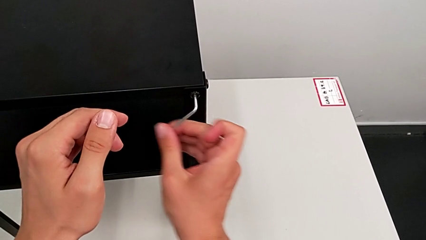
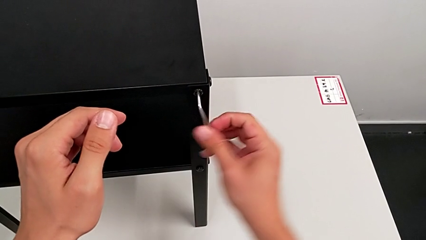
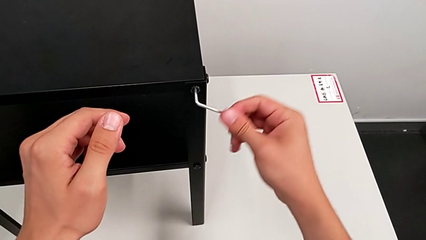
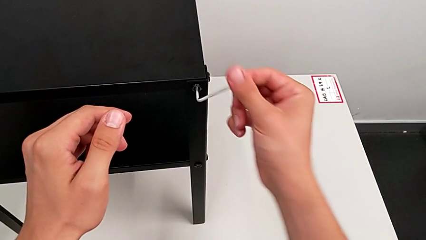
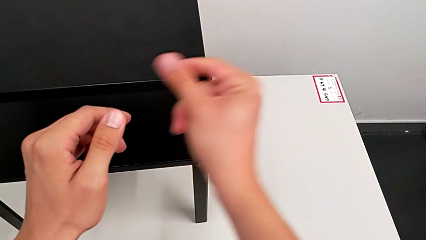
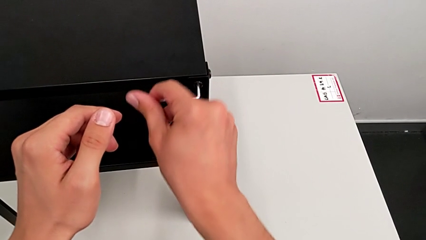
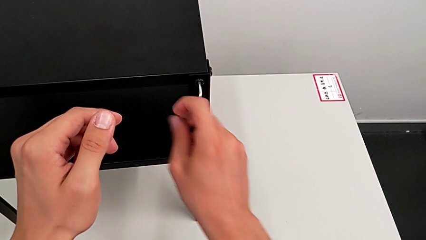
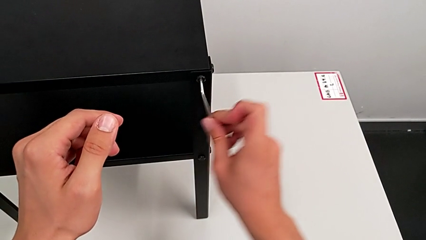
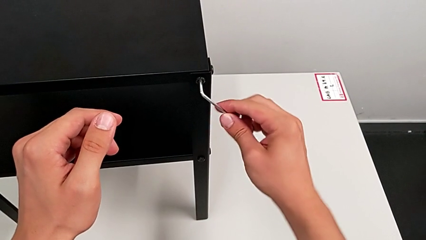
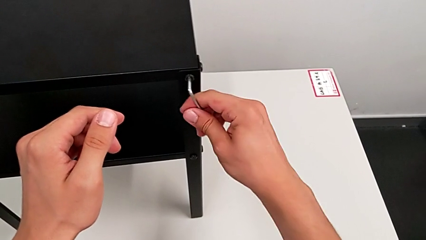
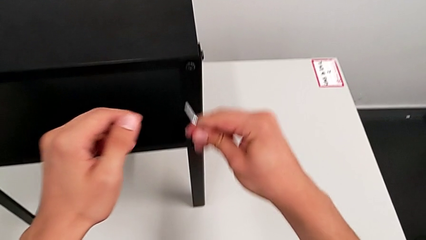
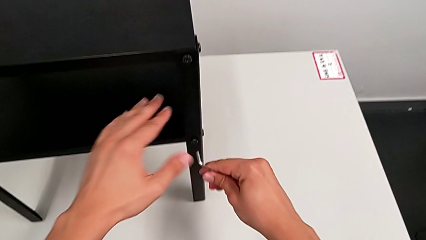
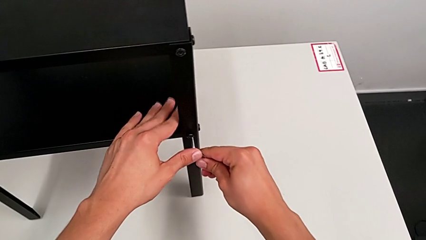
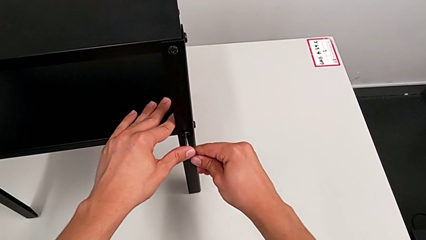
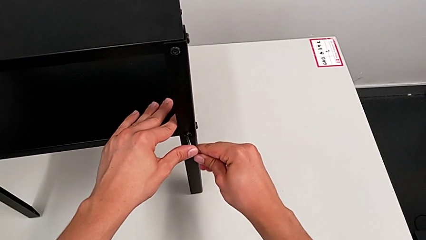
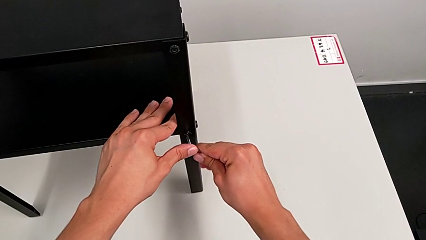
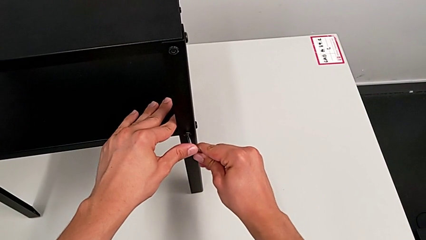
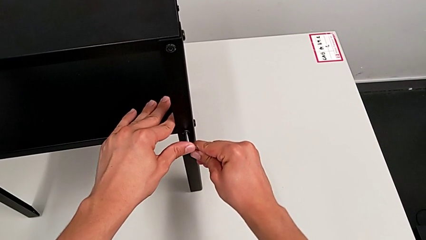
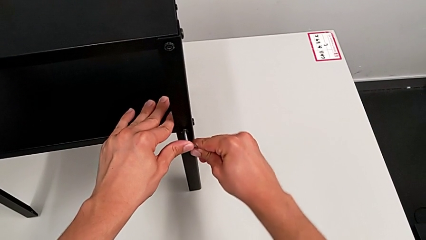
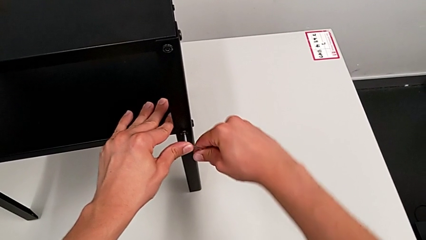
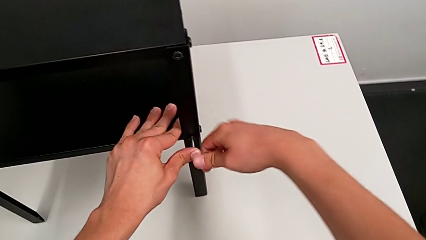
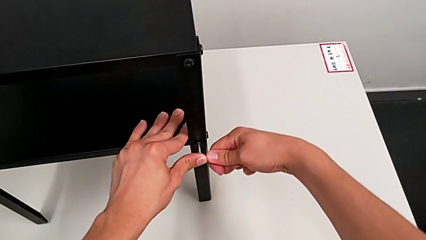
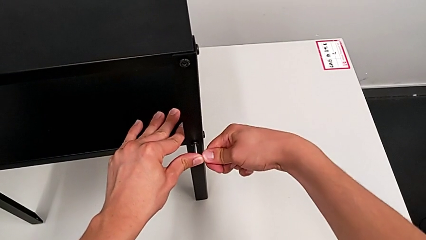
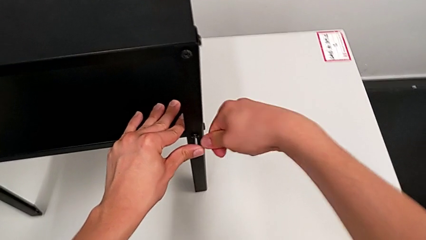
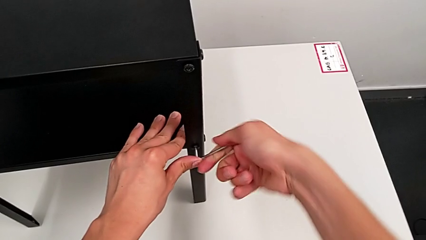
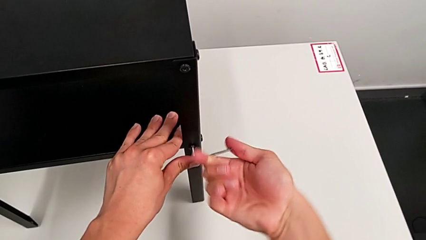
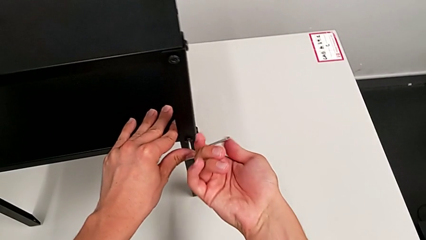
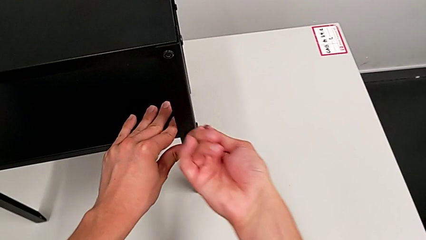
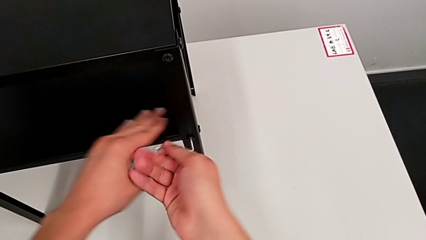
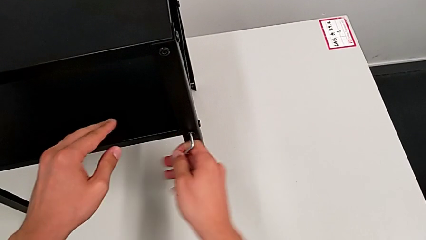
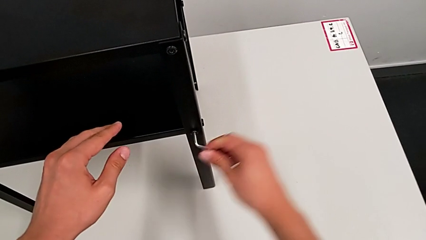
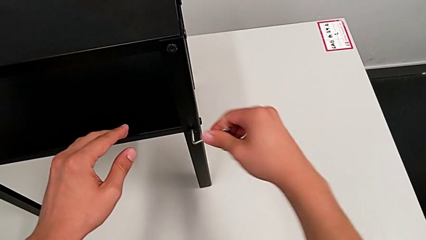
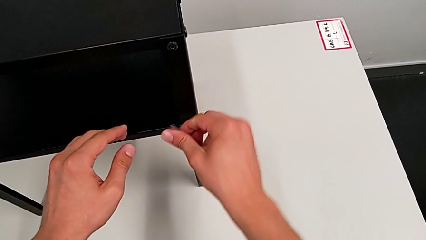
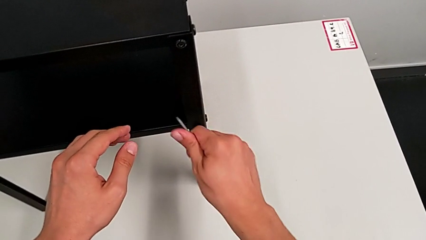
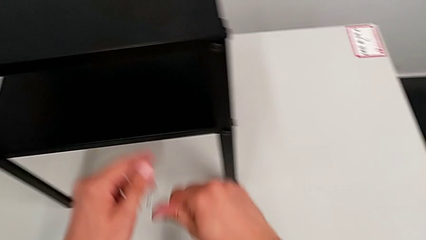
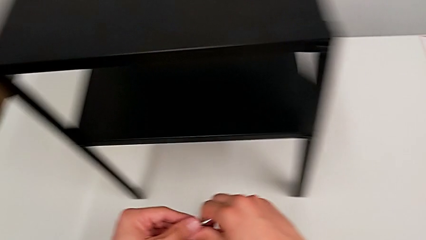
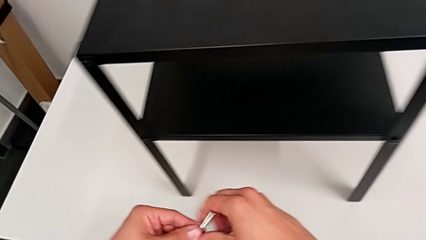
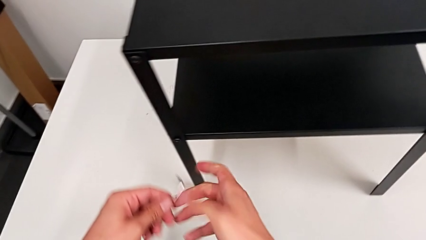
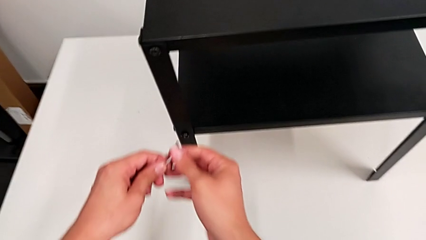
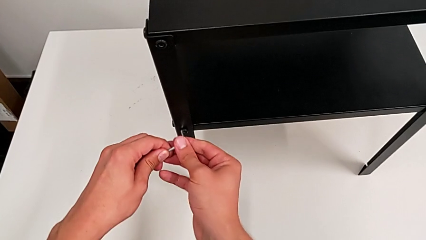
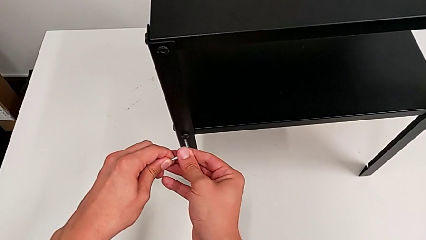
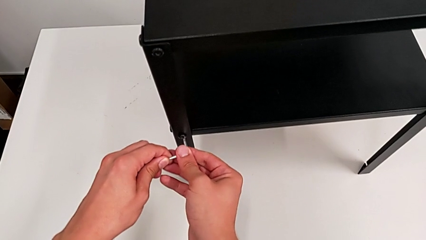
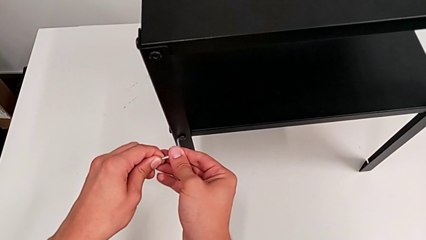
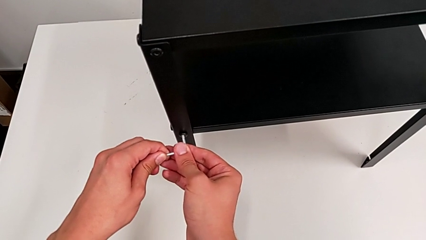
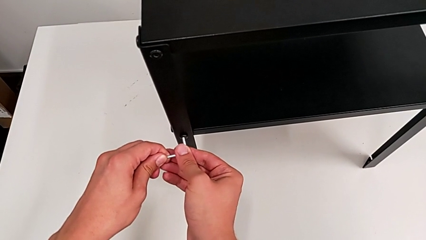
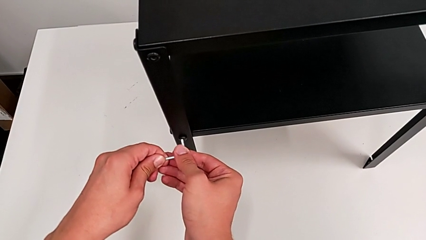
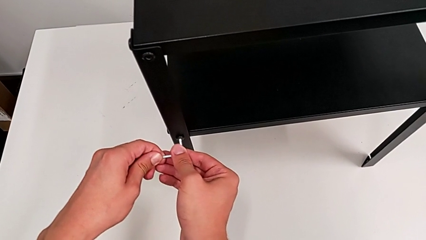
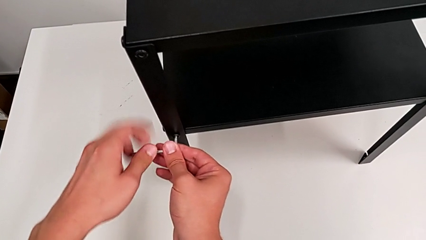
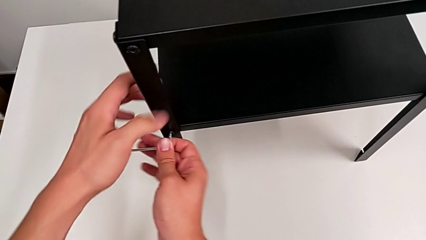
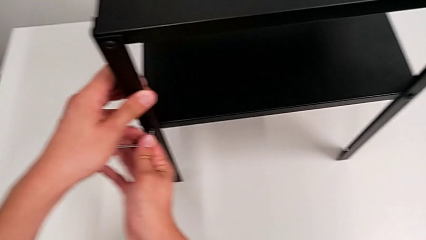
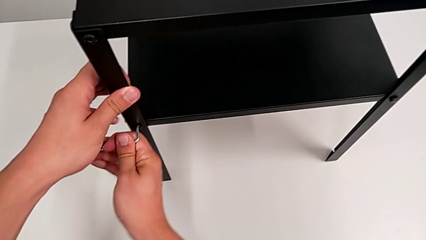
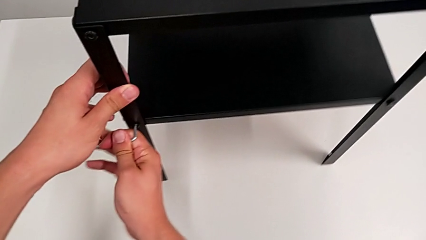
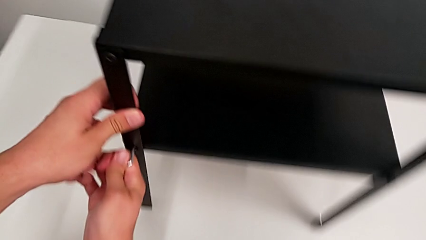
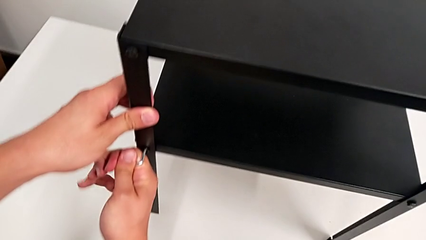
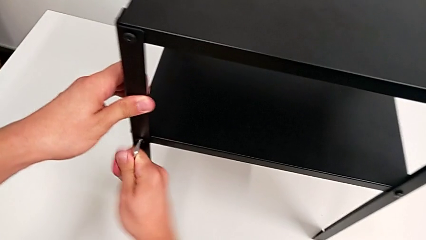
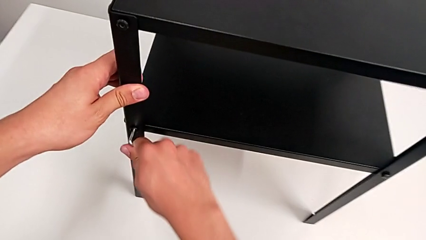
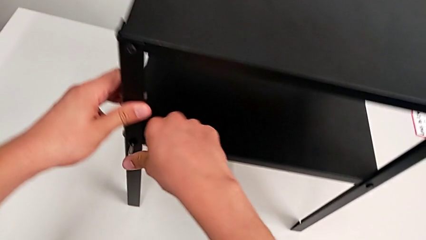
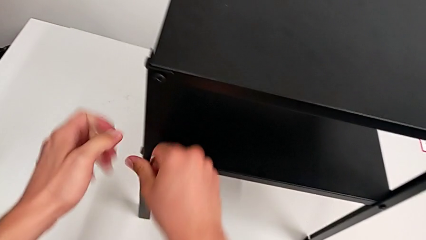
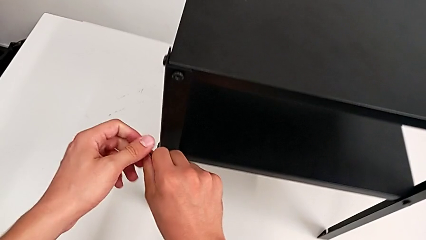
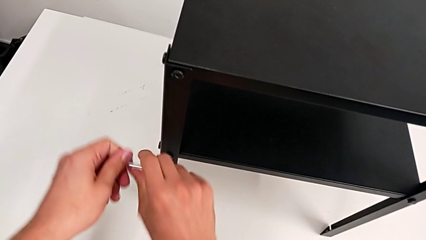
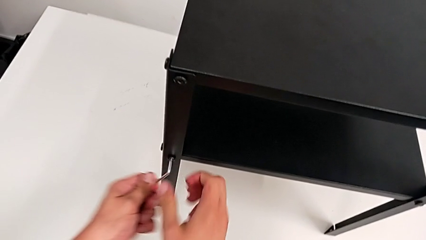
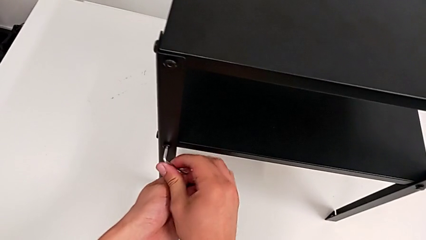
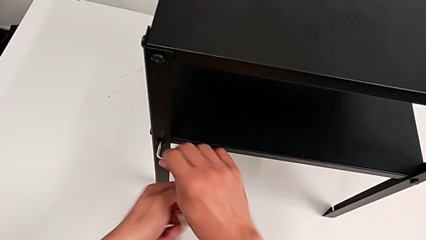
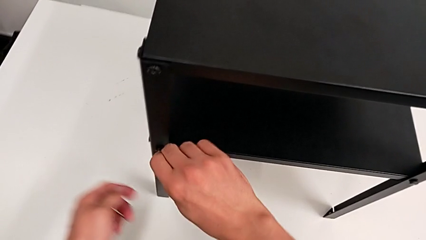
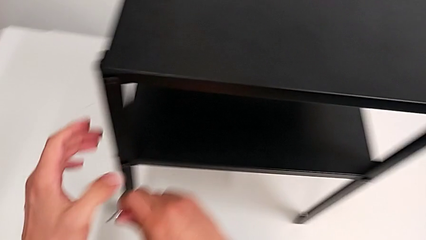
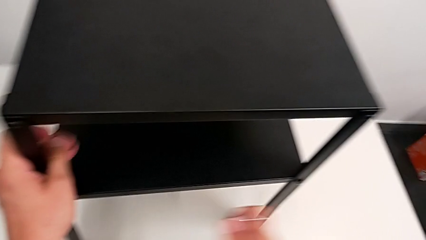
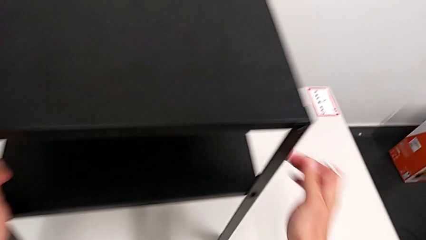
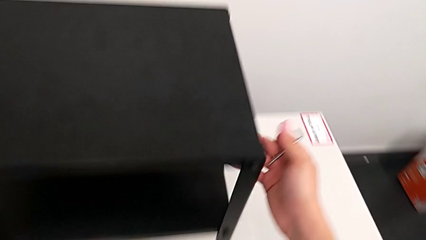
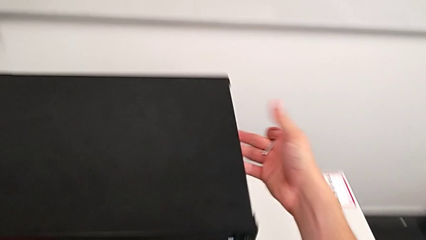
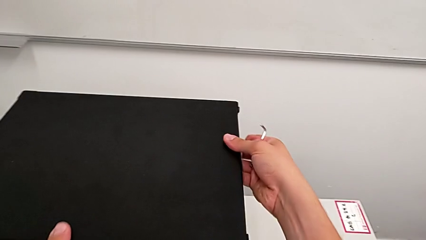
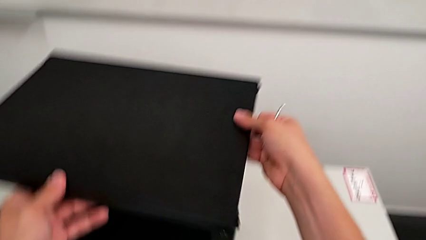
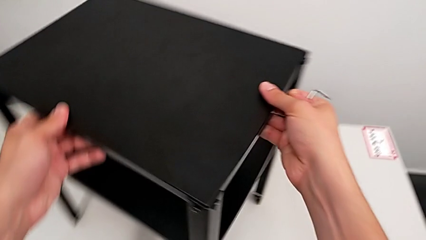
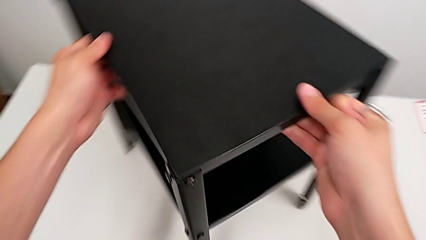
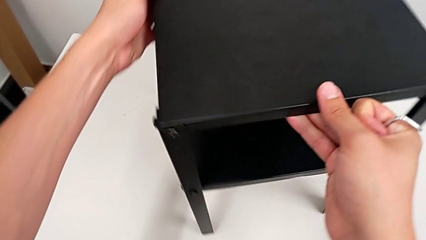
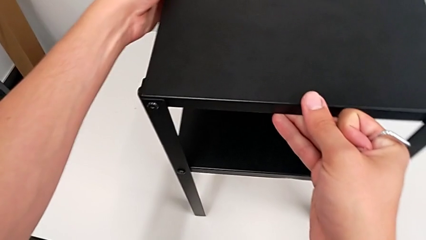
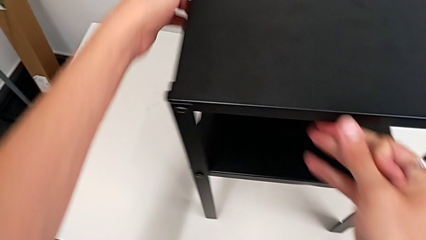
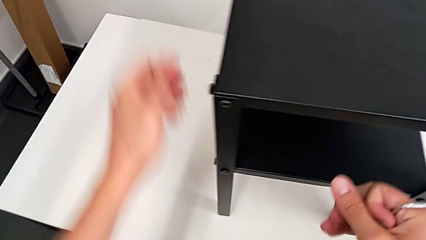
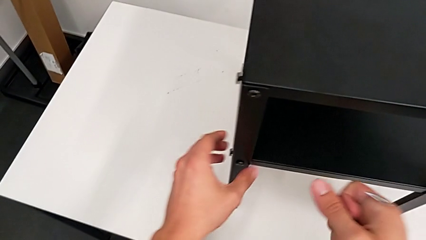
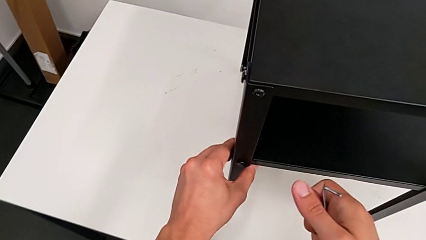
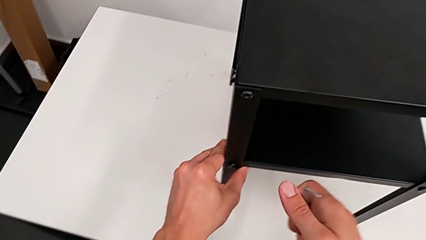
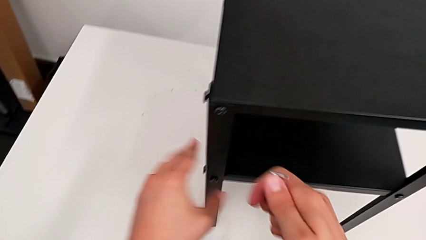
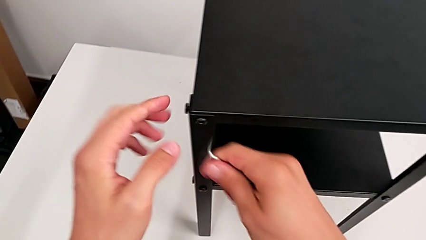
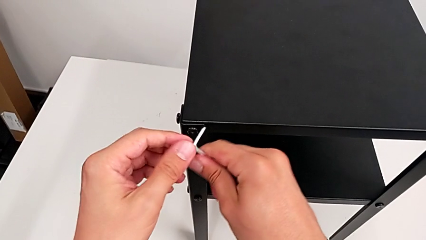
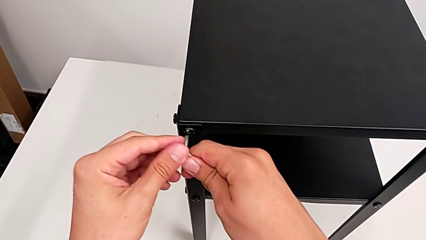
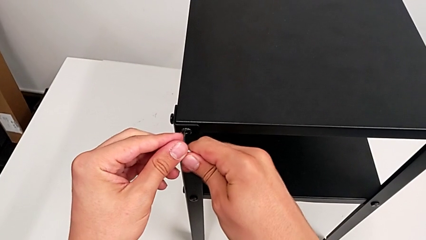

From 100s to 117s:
The camera wearer is loosening the hex socket heads. They withdraw the Allen wrench, insert it, unscrew the hex socket head, withdraw the Allen wrench, insert it, unscrew the hex socket head, withdraw the Allen wrench and slide the nightstand.
